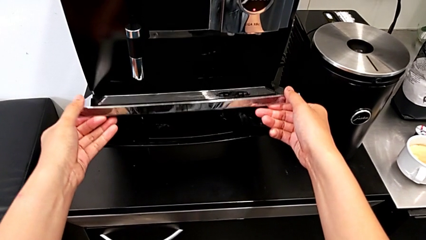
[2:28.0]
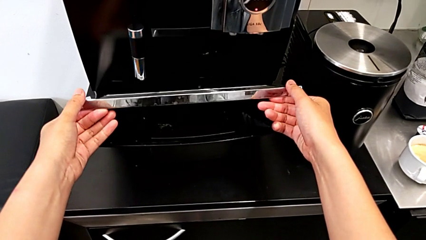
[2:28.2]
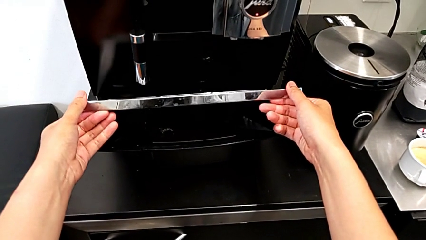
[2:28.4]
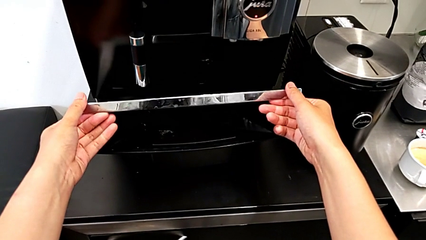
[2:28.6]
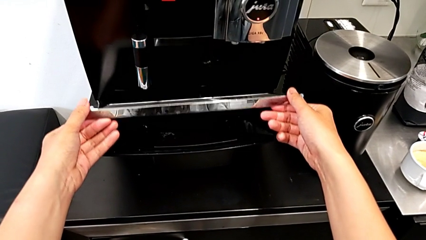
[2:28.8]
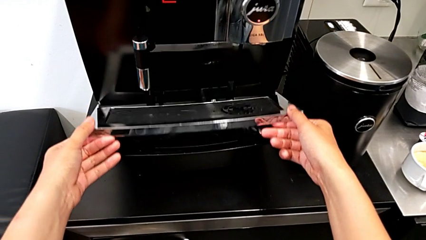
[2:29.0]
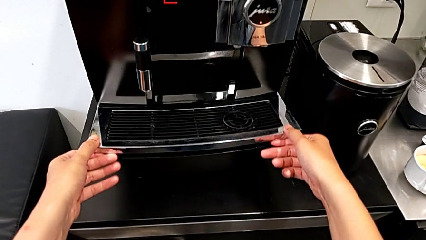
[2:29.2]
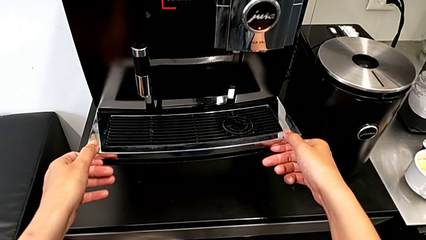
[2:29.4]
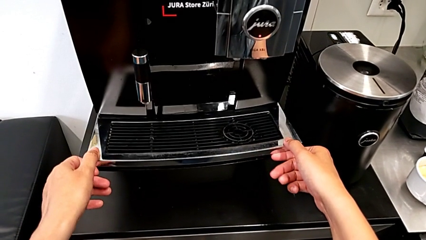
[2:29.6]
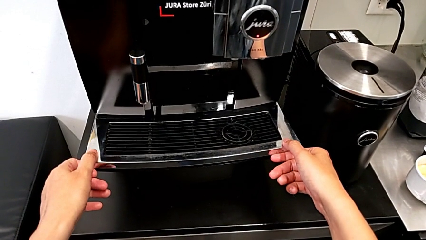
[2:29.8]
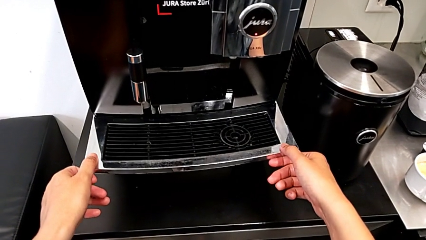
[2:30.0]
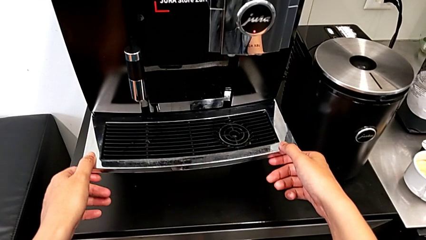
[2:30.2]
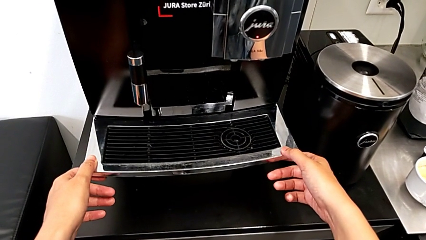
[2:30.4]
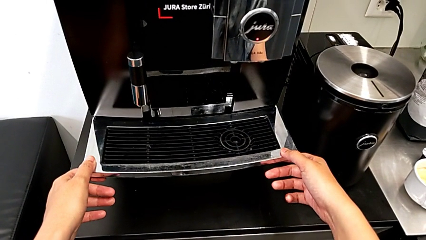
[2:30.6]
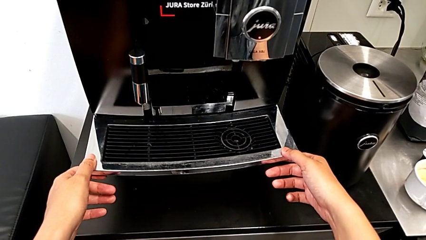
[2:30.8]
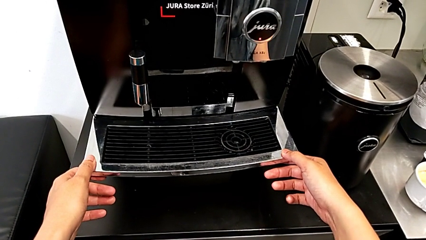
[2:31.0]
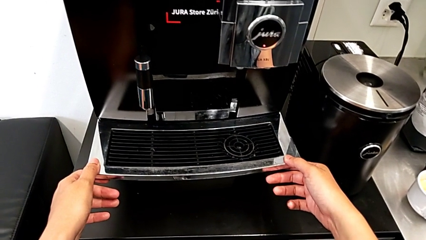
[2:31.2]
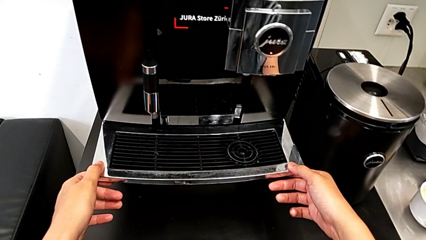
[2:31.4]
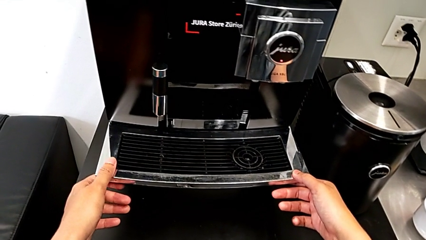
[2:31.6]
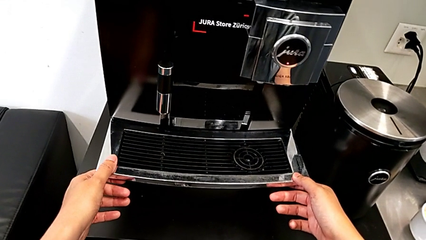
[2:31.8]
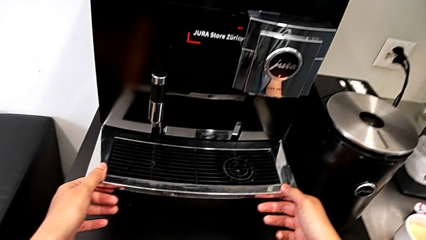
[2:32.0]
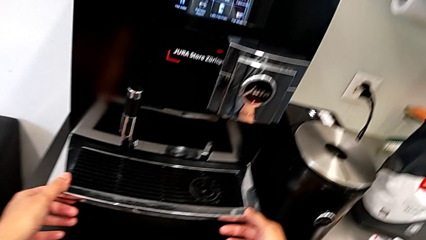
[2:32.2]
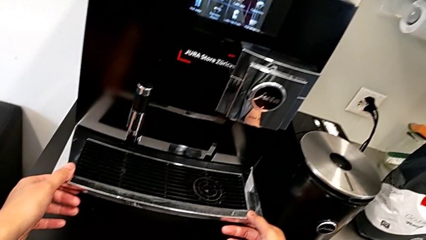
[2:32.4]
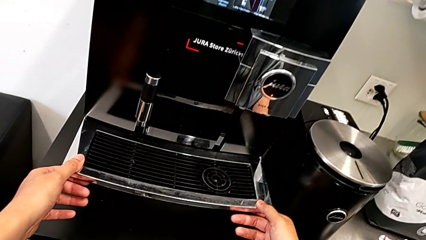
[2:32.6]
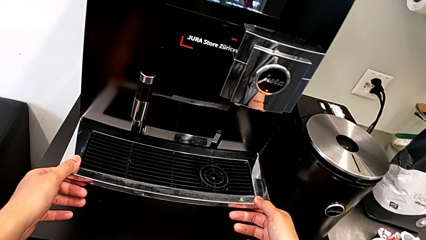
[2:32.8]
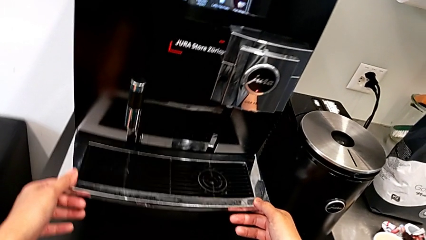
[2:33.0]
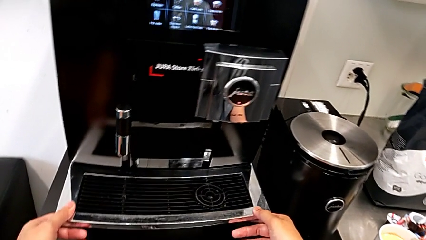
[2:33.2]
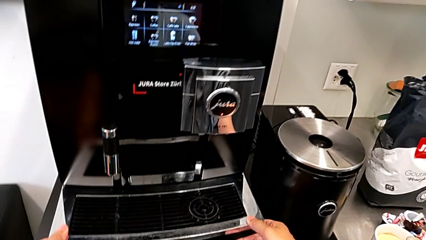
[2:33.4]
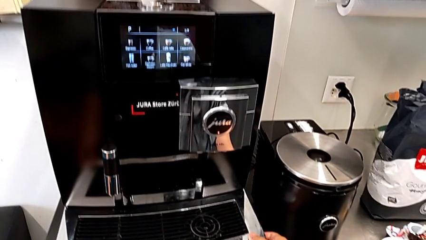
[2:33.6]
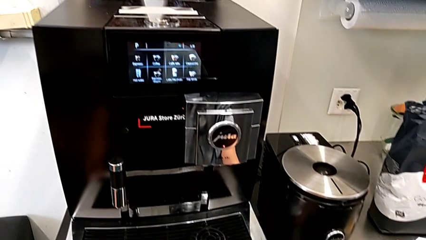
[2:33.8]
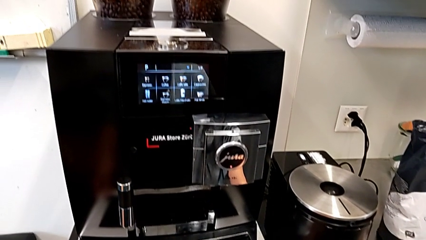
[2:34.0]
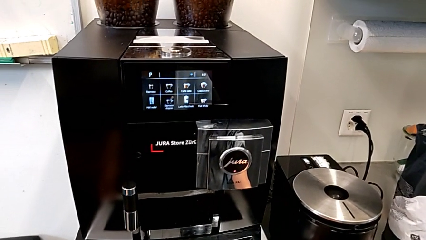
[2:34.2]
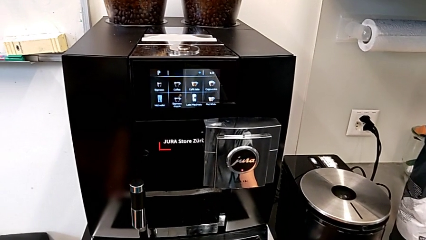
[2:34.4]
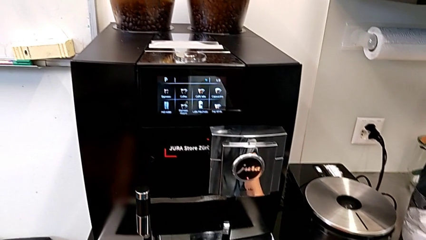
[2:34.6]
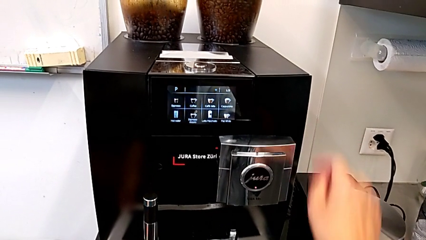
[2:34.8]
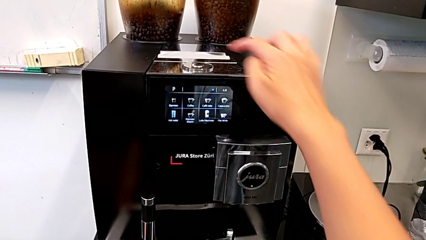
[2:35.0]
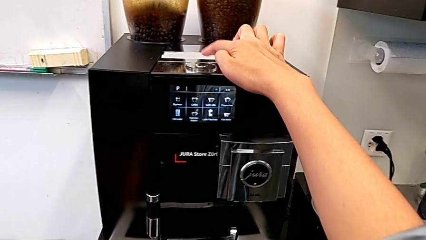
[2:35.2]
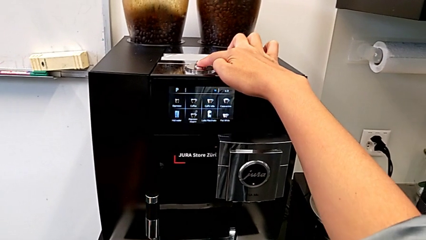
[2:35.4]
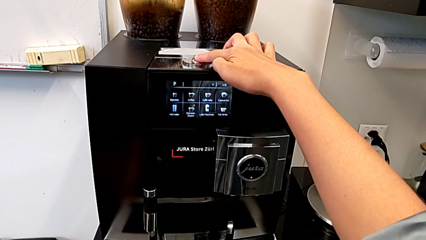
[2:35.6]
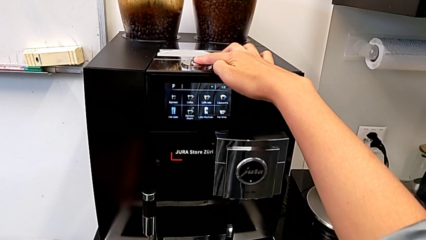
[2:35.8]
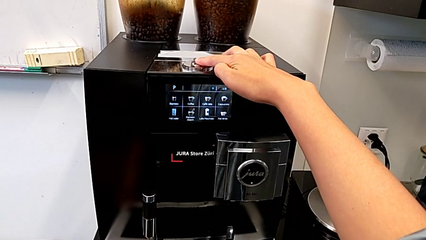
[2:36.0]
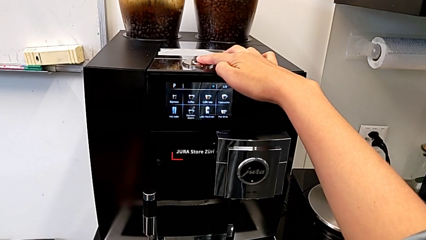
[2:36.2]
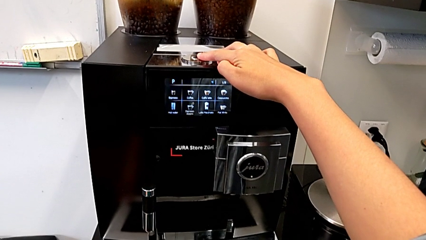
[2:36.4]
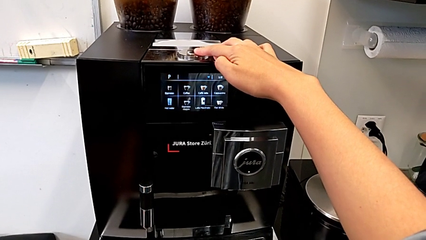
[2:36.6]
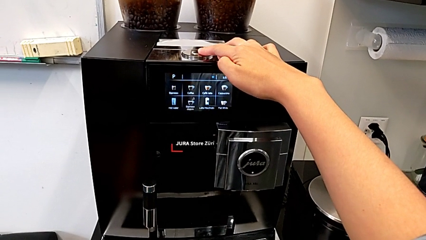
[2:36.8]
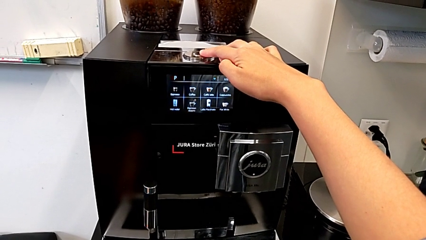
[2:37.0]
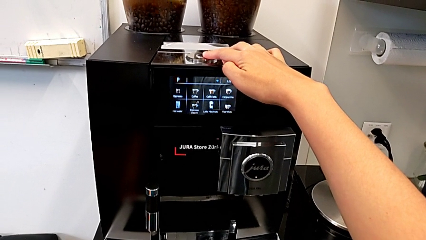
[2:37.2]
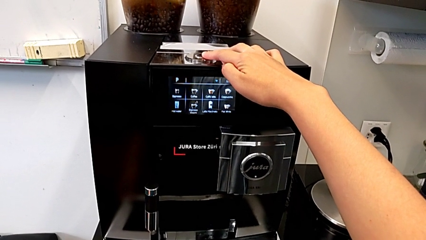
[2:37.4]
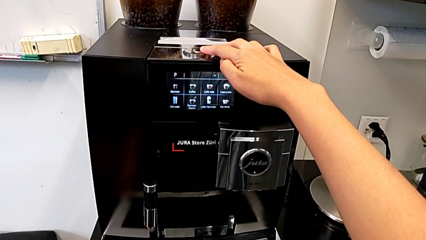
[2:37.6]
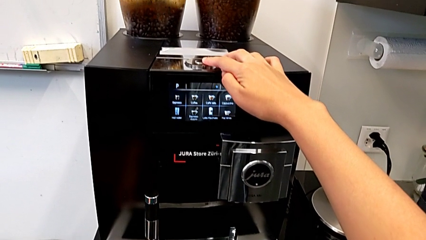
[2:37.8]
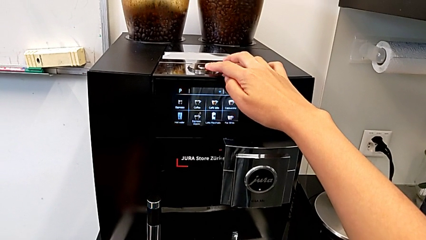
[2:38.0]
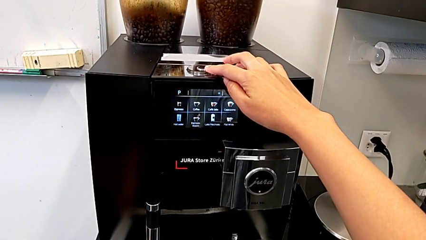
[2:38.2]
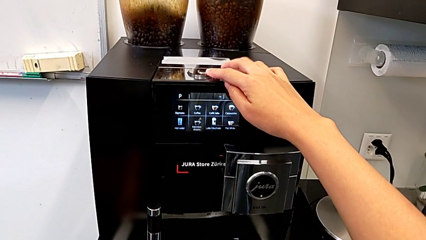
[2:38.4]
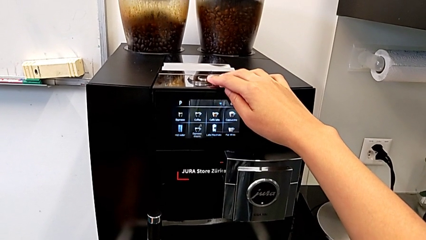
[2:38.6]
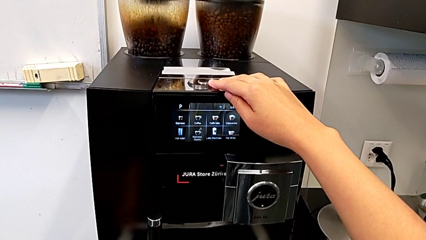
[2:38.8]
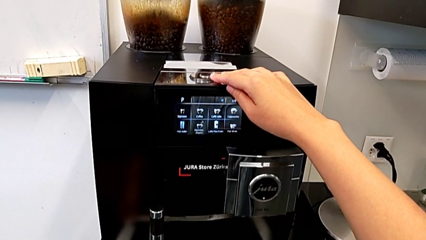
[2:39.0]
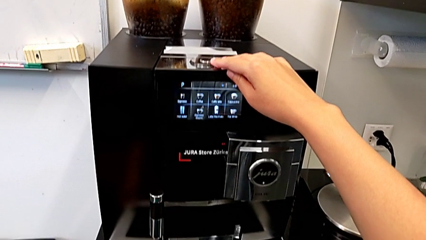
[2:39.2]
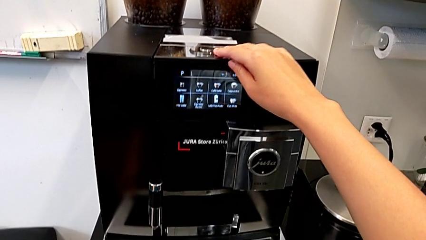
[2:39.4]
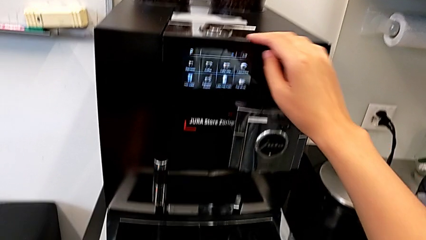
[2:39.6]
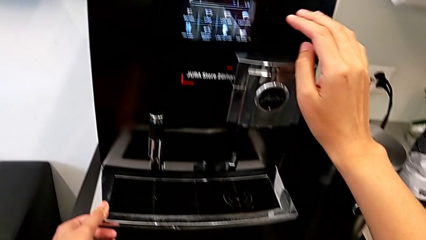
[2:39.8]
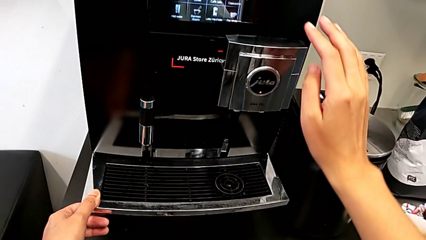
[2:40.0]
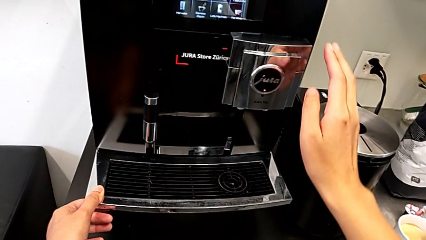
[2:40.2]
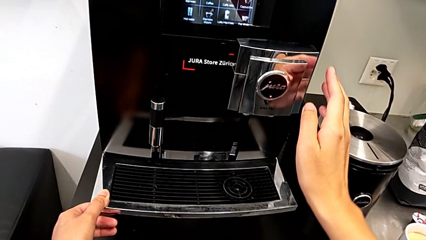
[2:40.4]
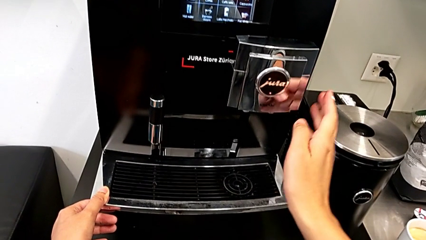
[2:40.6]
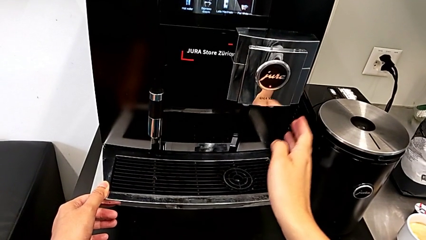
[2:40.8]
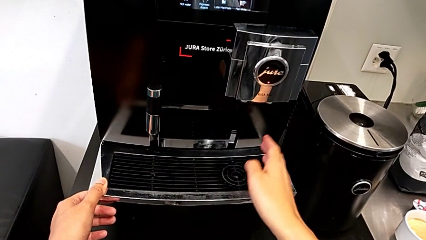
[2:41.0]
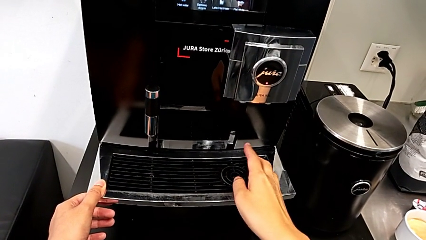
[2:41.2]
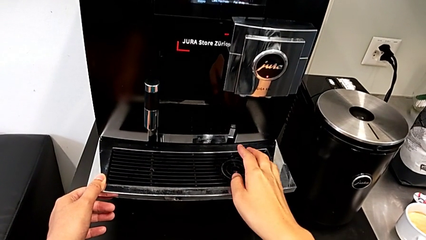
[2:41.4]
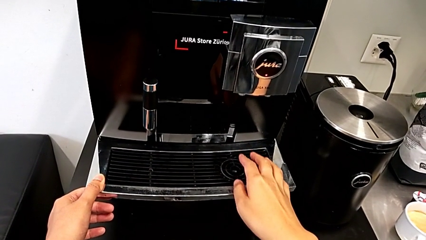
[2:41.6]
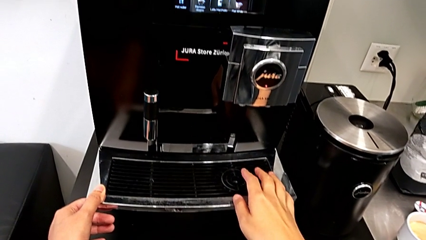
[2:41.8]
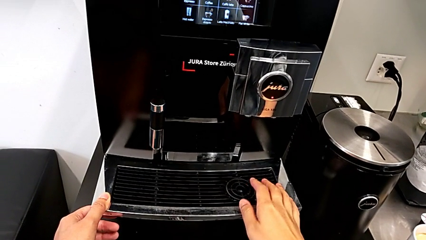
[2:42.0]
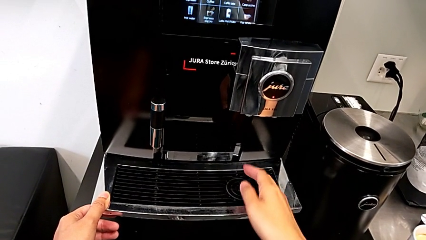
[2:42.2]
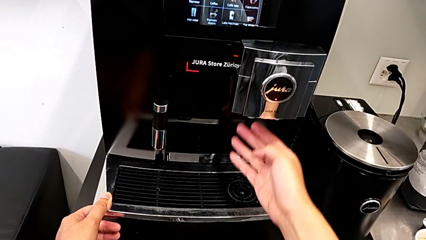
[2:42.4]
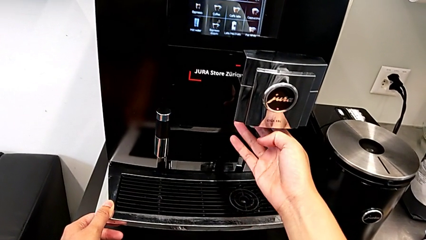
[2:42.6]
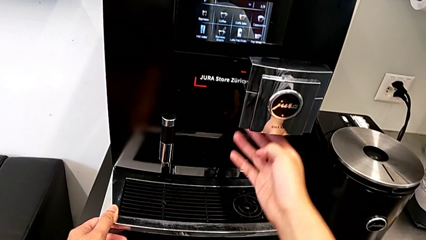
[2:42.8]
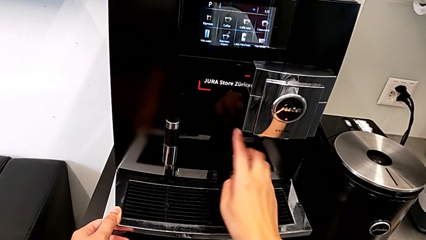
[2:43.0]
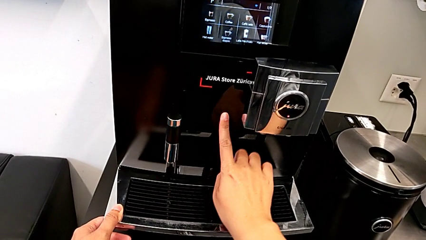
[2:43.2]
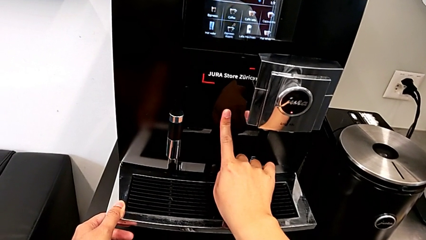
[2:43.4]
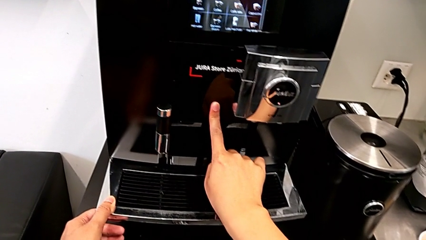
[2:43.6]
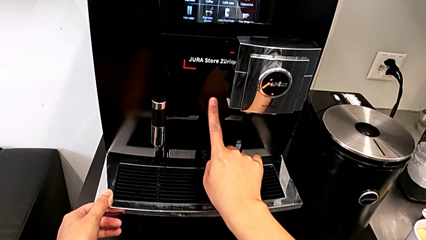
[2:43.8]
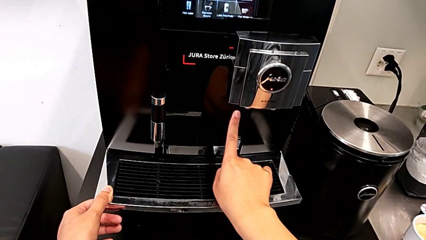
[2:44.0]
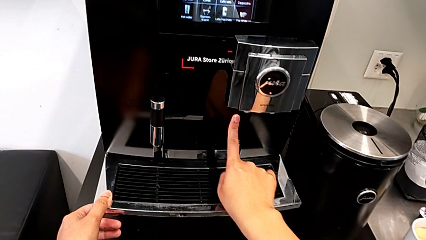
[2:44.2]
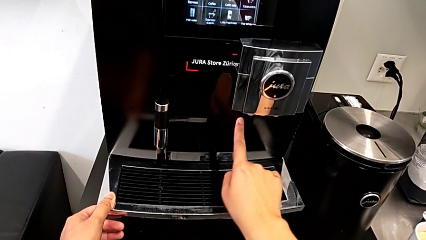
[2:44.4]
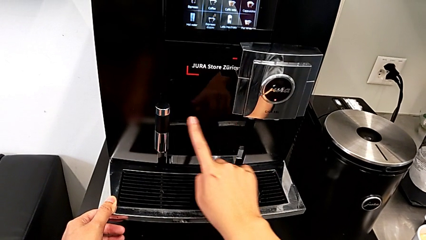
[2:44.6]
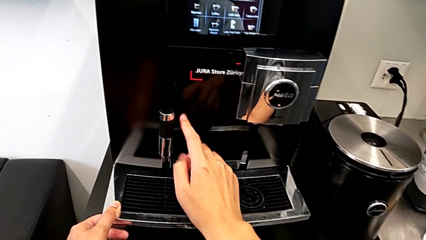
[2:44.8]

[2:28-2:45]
The camera wearer is emptying the drip tray. They keep wrongly inspecting the drip tray, wrongly touch the top button and begin to inspect the espresso machine.
